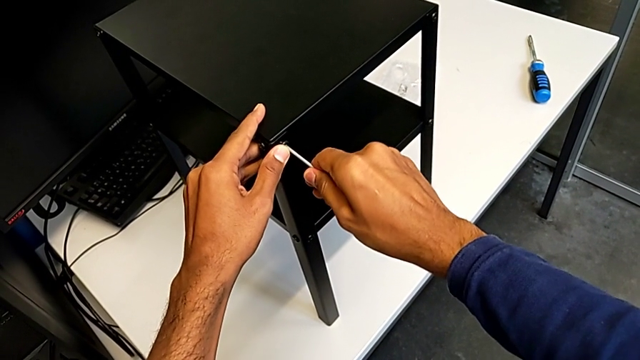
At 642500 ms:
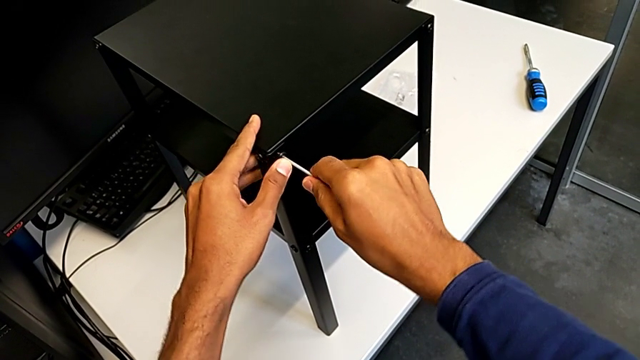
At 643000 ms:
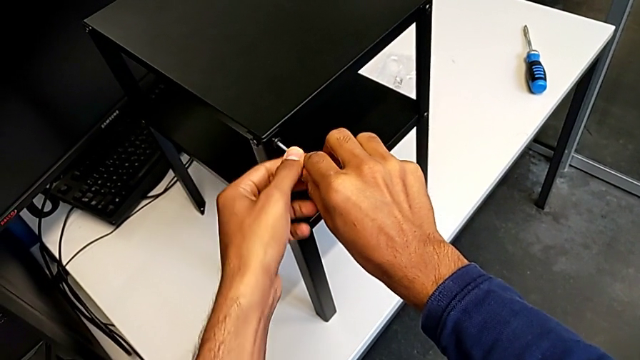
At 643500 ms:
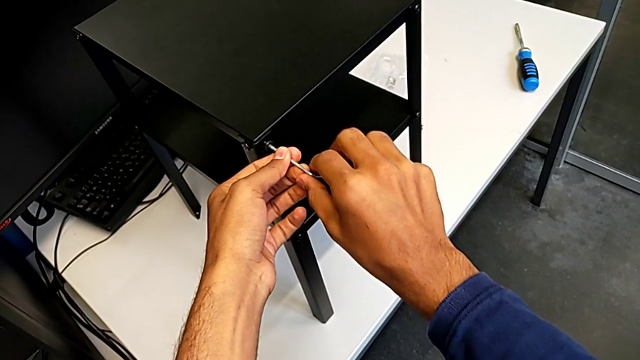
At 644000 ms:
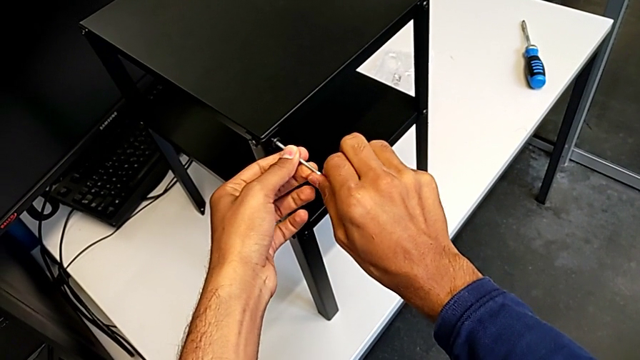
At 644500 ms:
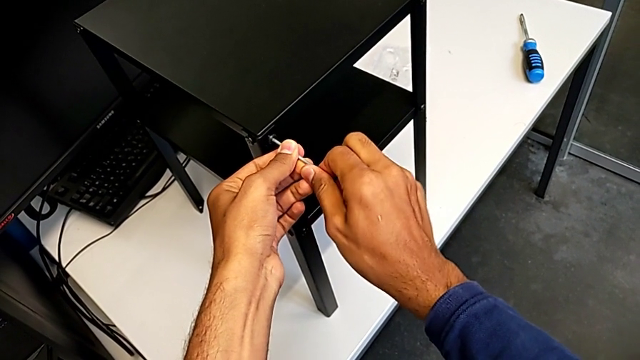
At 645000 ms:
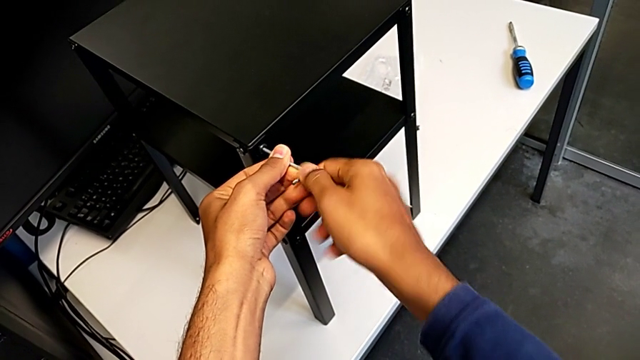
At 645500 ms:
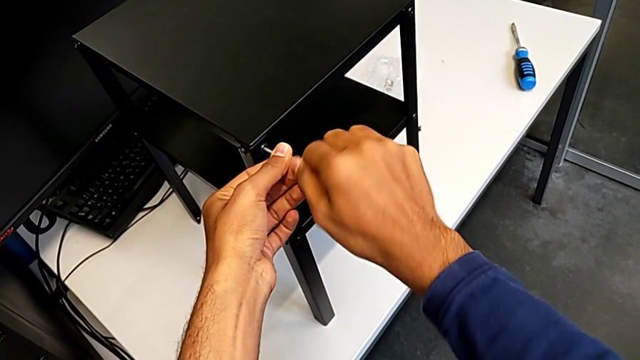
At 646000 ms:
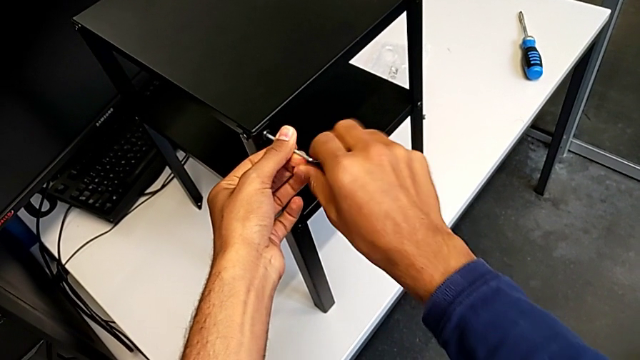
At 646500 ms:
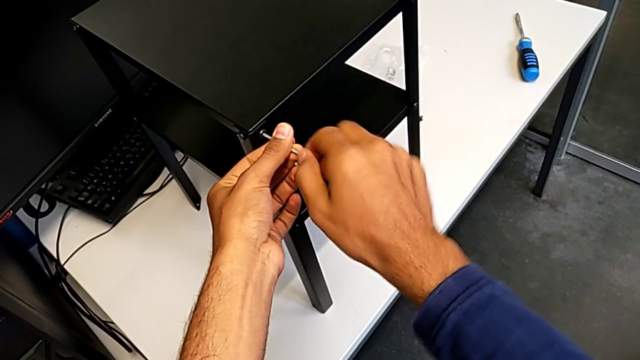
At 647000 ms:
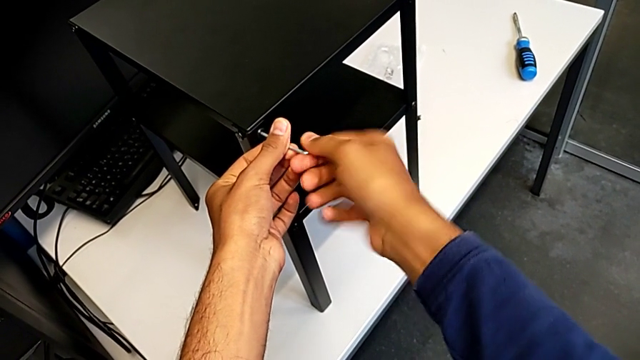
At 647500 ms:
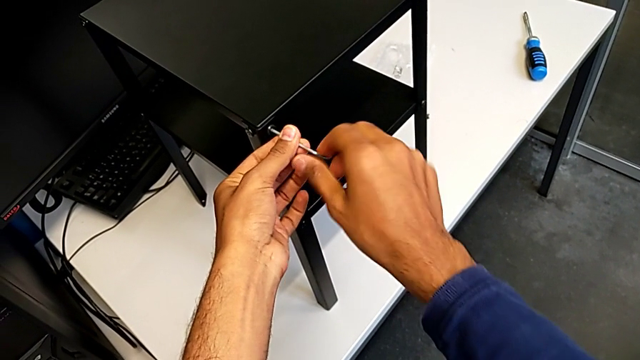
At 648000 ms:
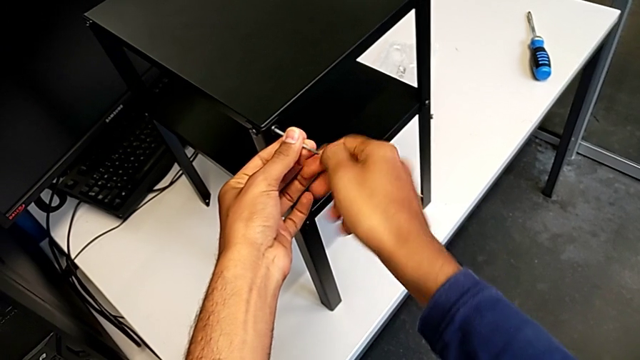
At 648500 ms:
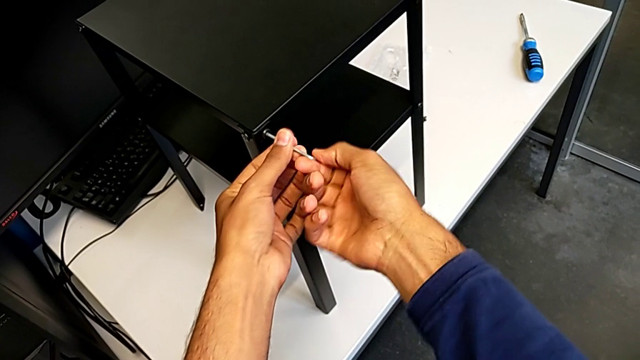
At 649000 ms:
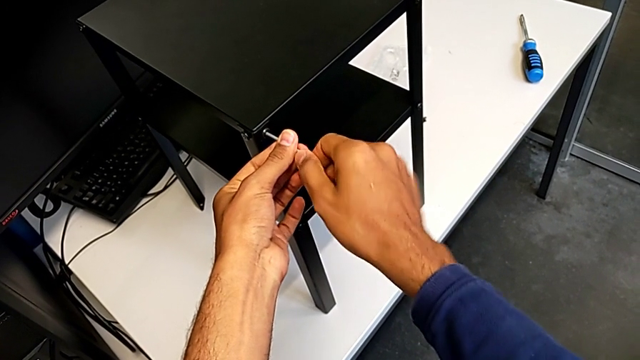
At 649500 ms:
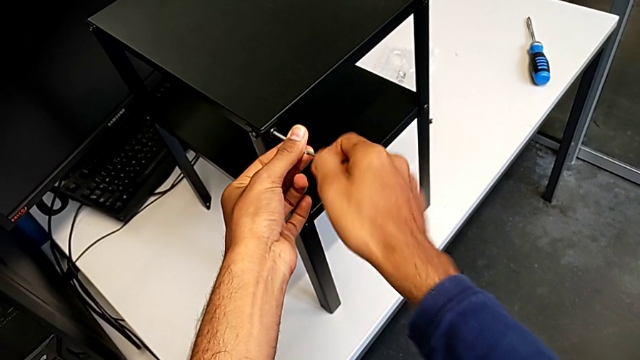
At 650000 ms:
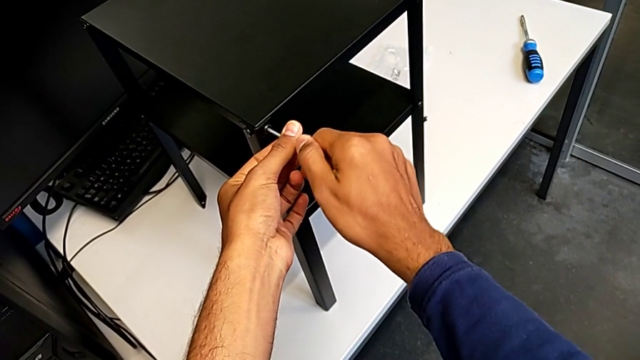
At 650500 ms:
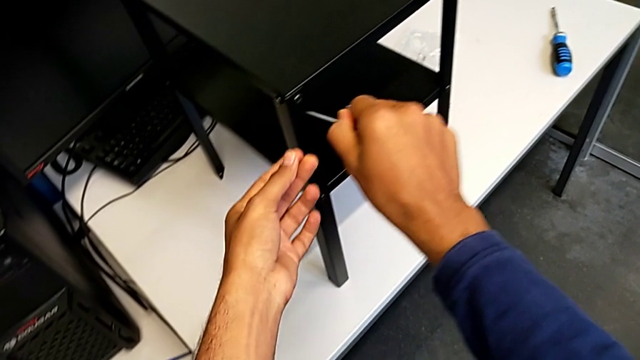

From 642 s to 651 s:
The camera wearer is screwing in the missing screws. They keep screwing the hex socket head.

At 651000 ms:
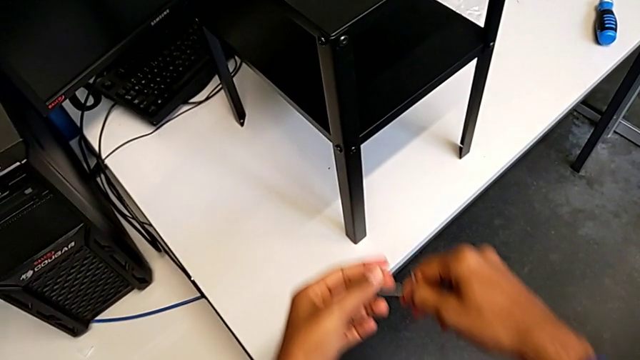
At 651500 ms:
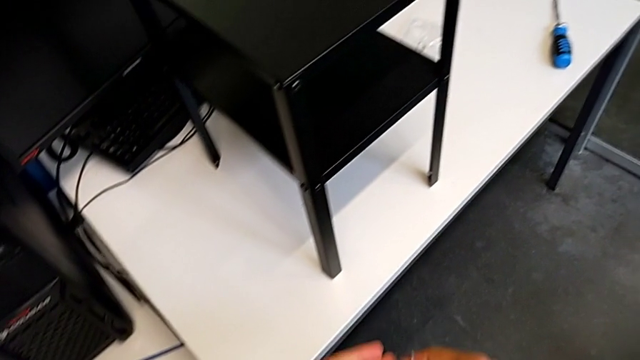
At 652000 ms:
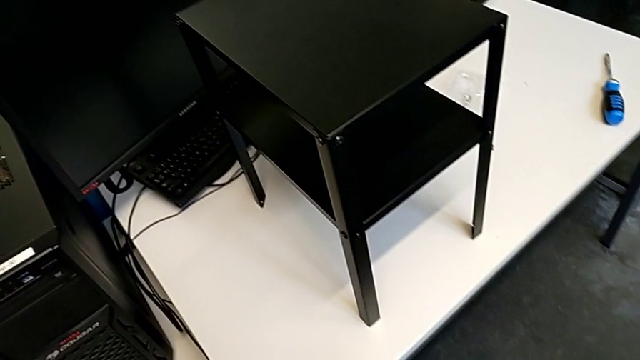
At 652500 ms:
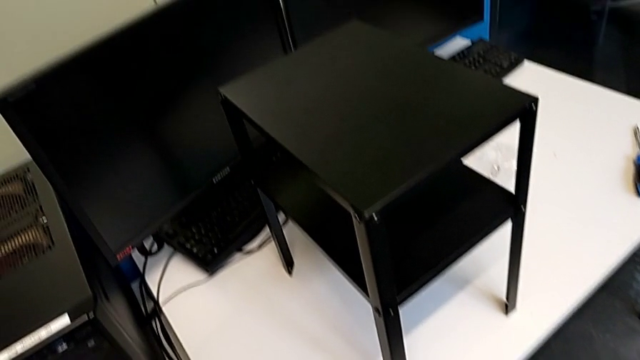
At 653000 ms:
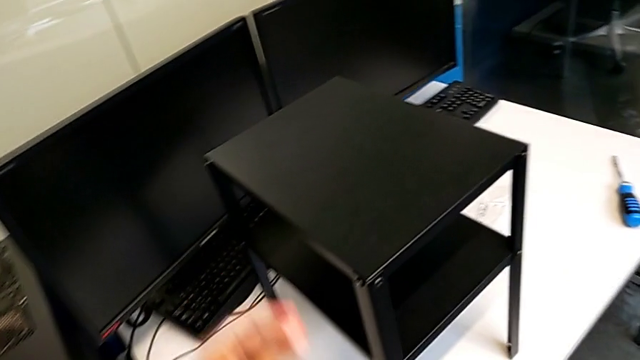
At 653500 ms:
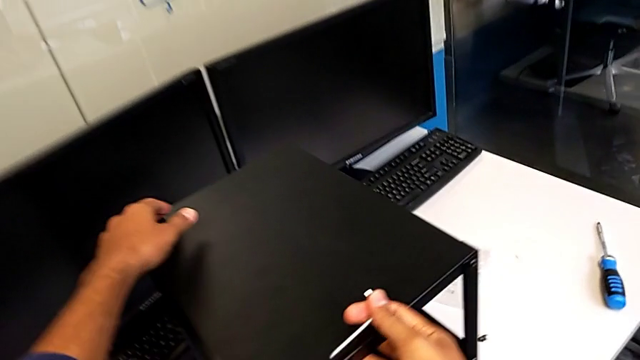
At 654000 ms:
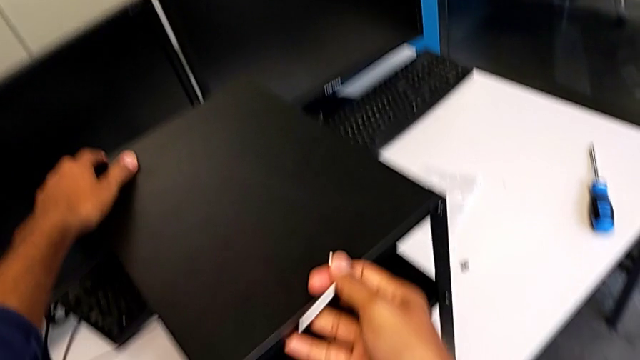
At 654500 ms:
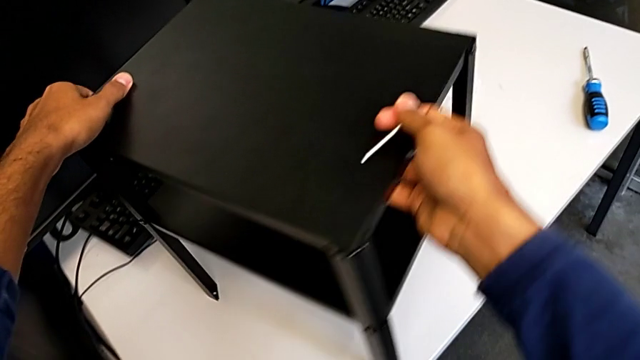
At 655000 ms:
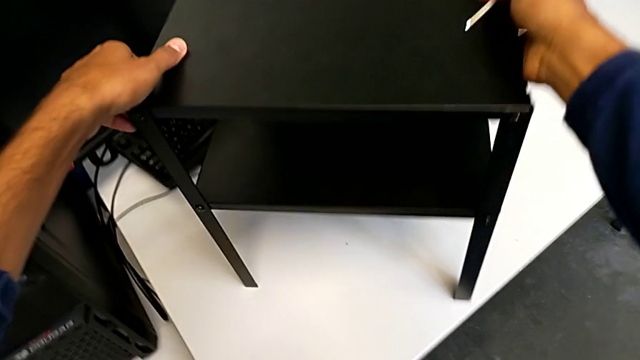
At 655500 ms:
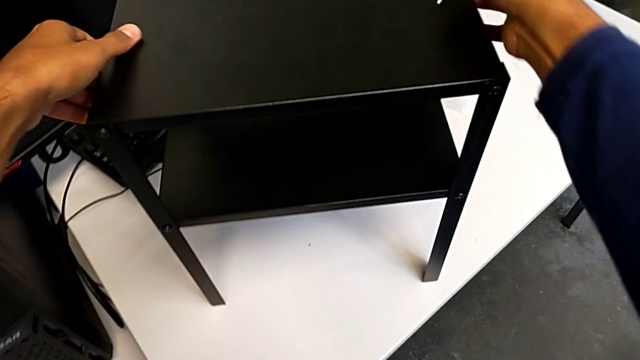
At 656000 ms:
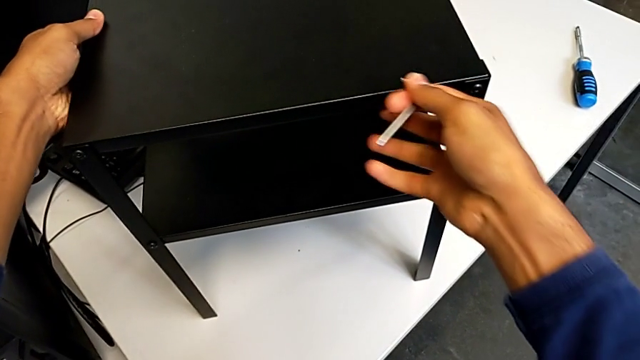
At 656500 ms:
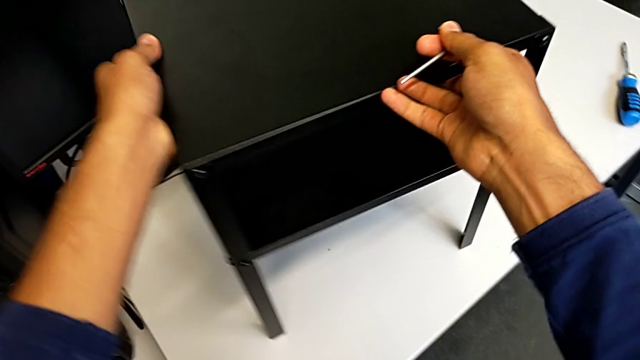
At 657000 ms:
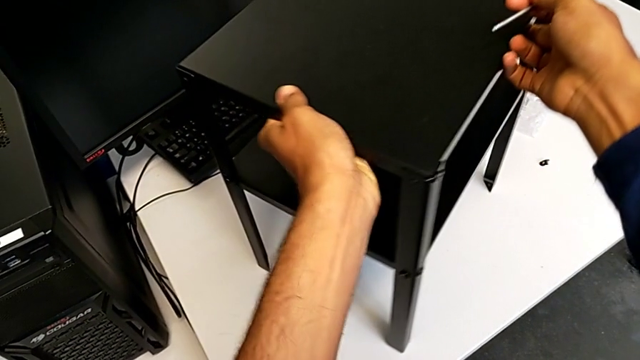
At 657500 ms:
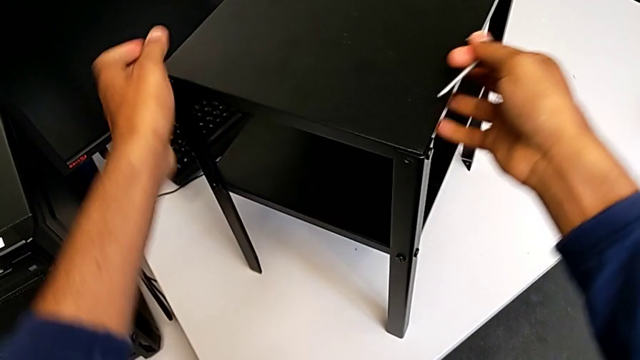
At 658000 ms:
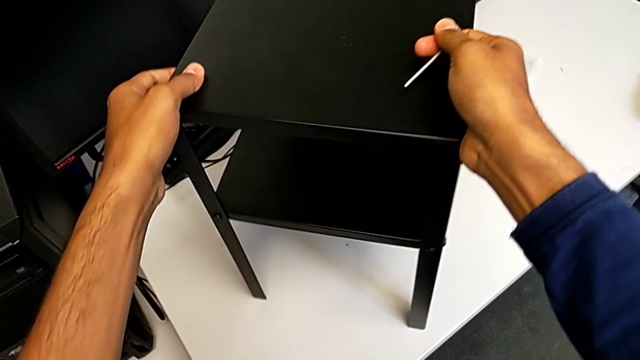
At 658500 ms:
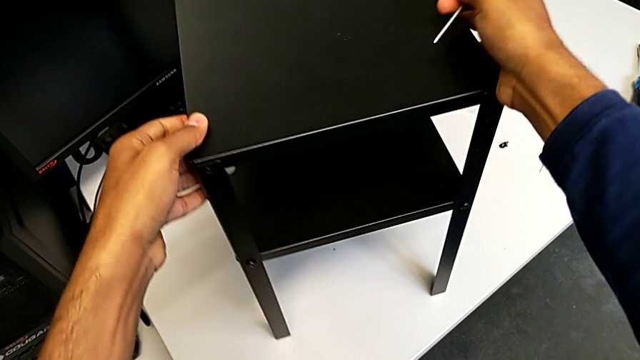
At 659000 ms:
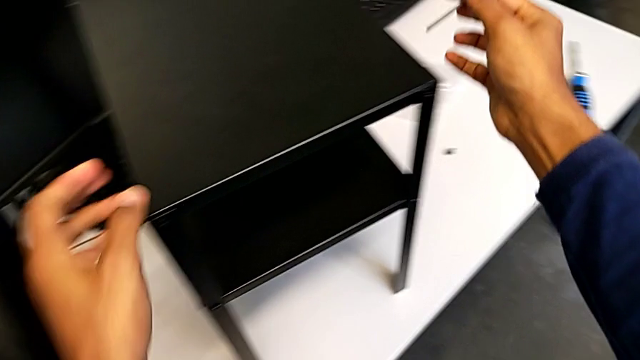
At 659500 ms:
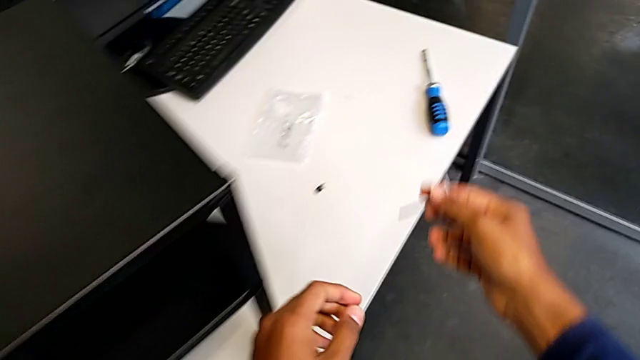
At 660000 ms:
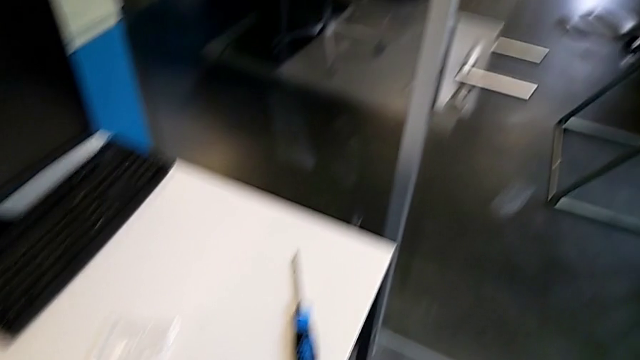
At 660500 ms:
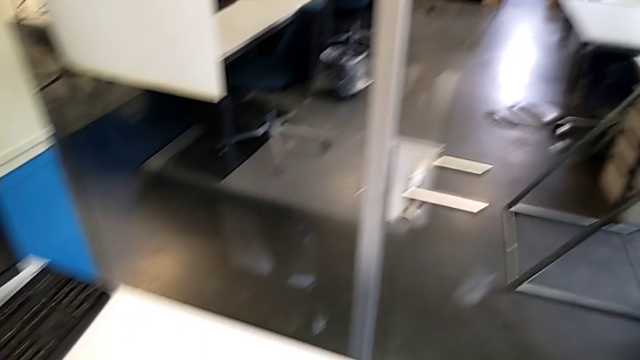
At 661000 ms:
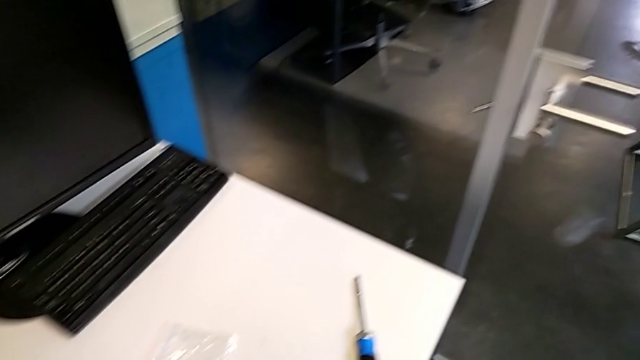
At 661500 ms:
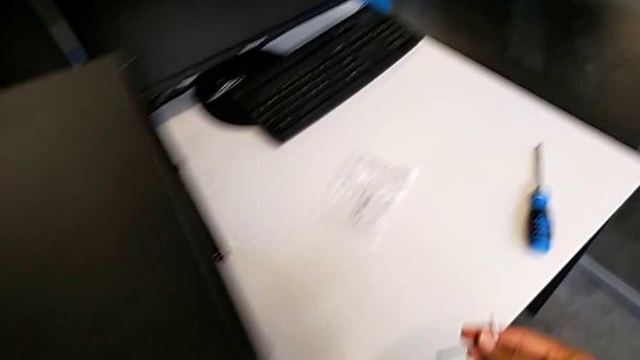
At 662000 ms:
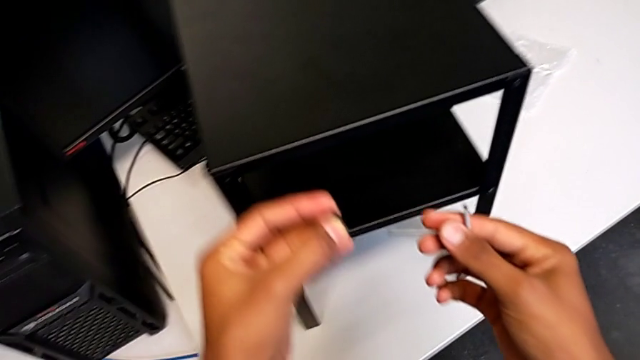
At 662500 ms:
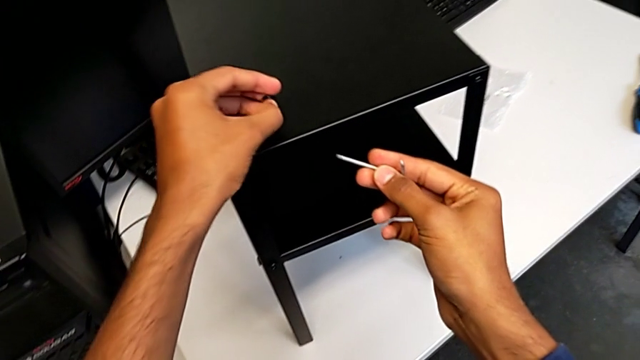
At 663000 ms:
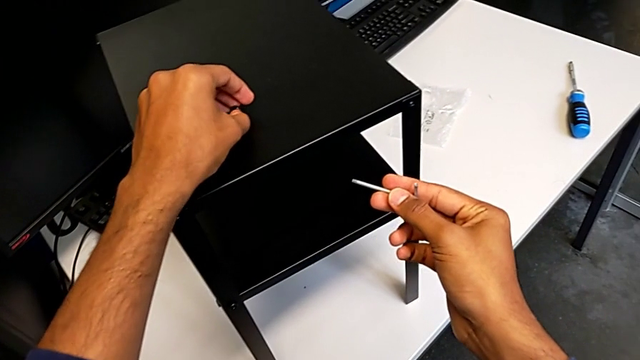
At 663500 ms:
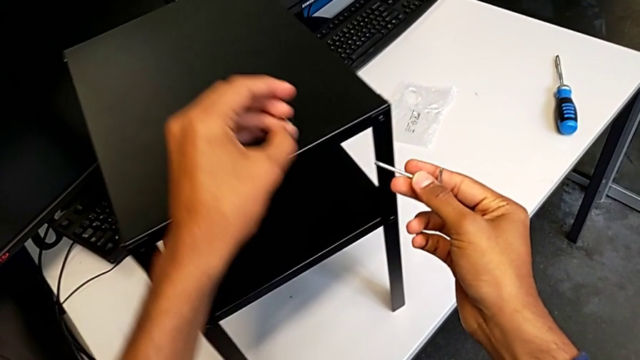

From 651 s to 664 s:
The camera wearer is screwing in the missing screws. They rotate the tray and begin to screw the hex socket head.
